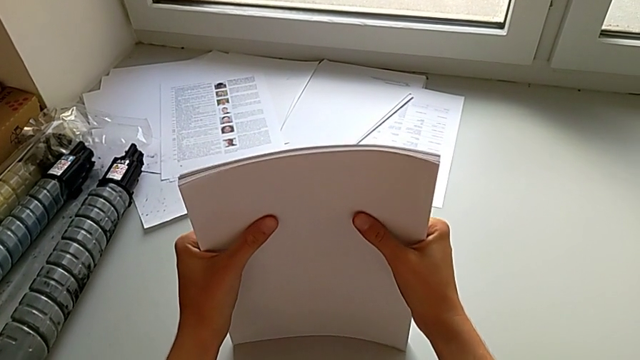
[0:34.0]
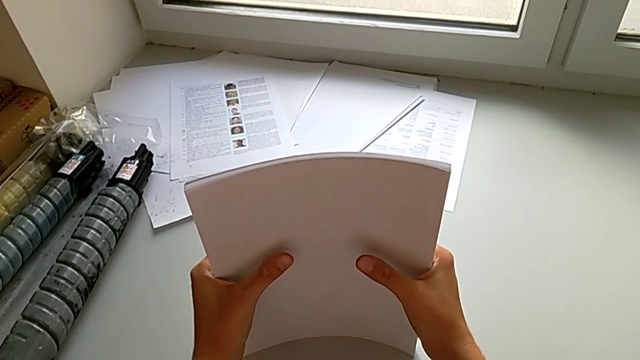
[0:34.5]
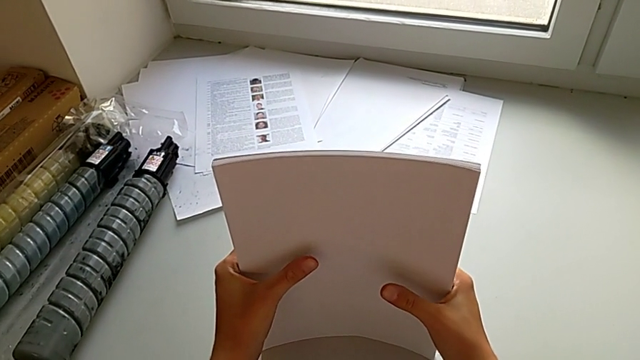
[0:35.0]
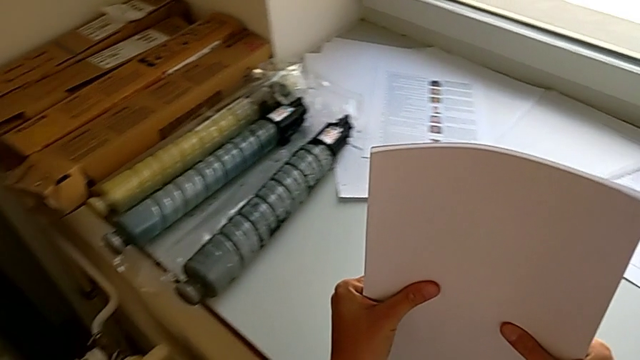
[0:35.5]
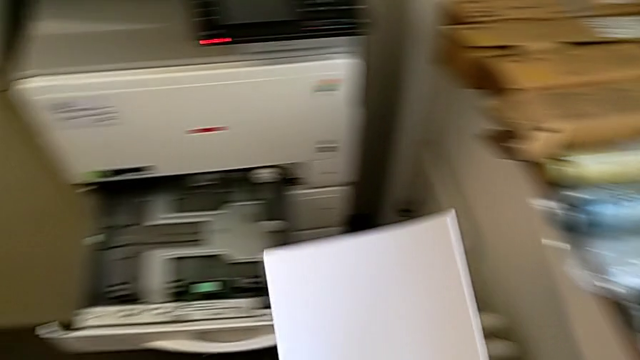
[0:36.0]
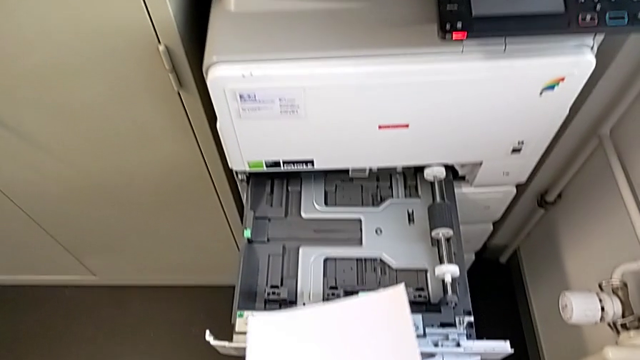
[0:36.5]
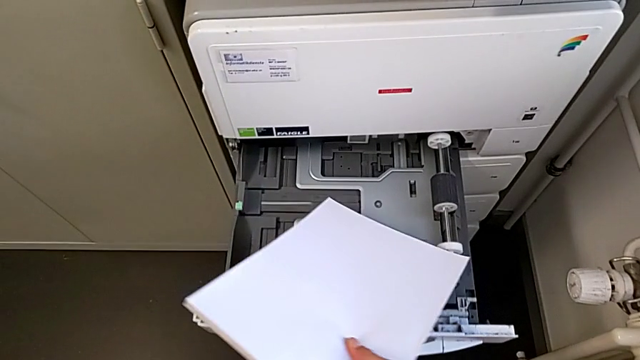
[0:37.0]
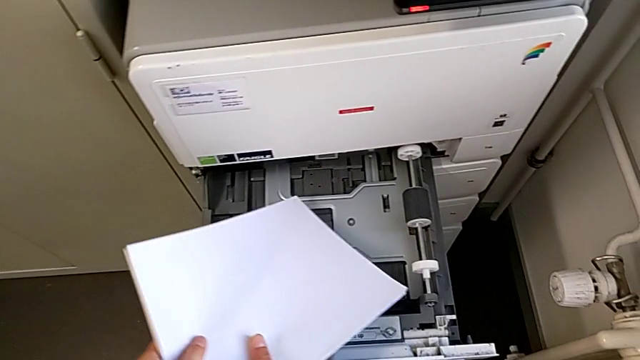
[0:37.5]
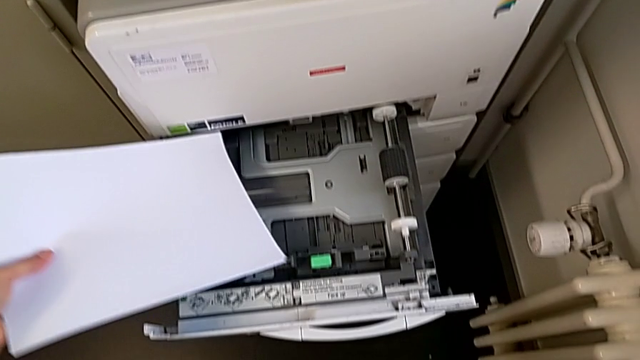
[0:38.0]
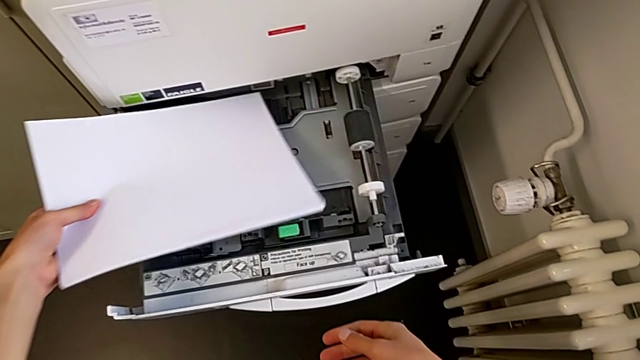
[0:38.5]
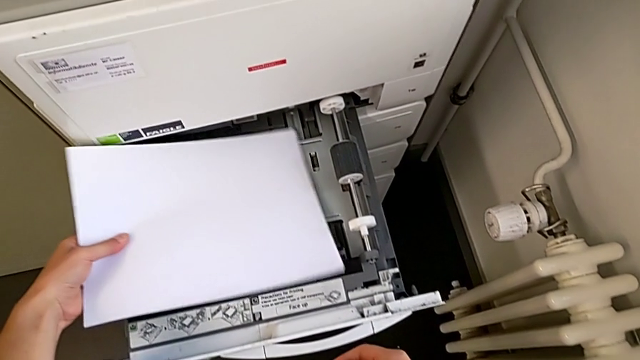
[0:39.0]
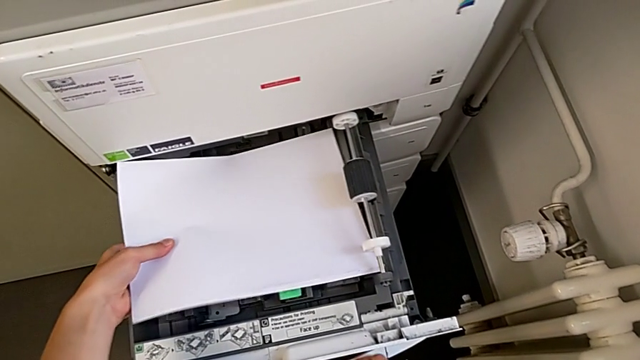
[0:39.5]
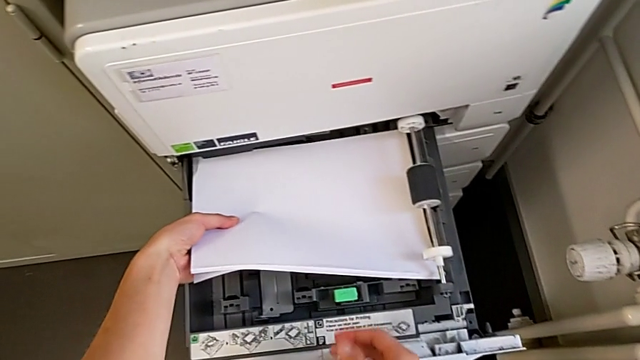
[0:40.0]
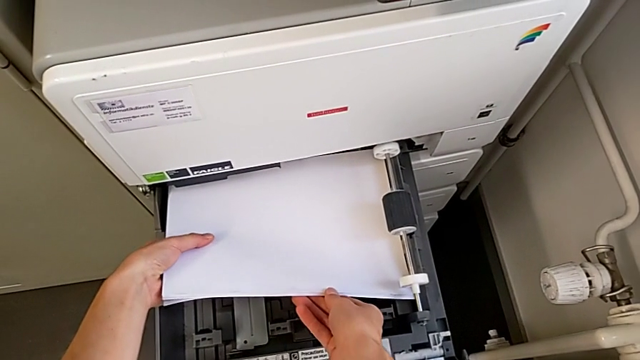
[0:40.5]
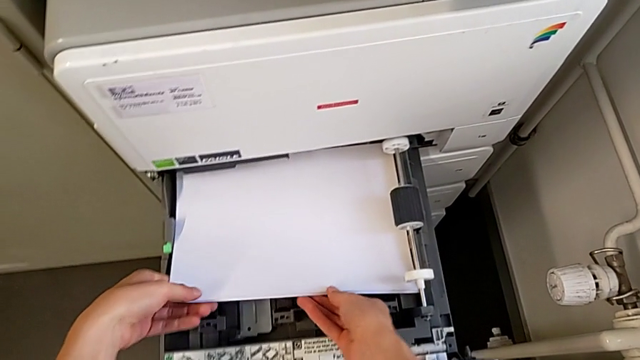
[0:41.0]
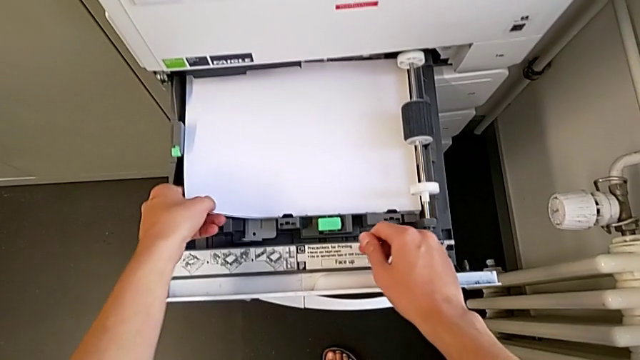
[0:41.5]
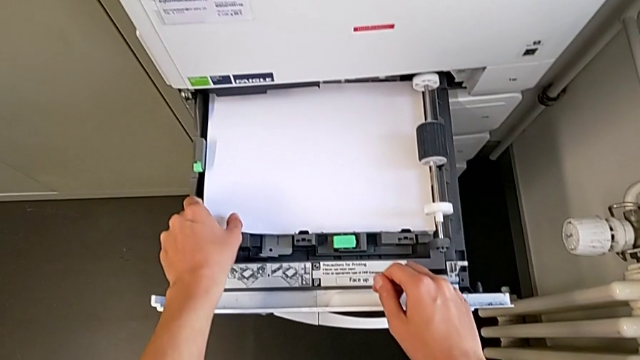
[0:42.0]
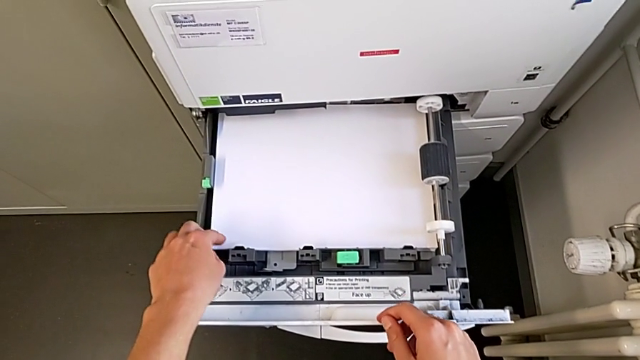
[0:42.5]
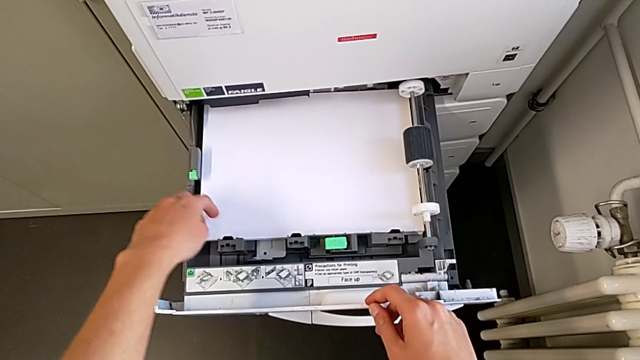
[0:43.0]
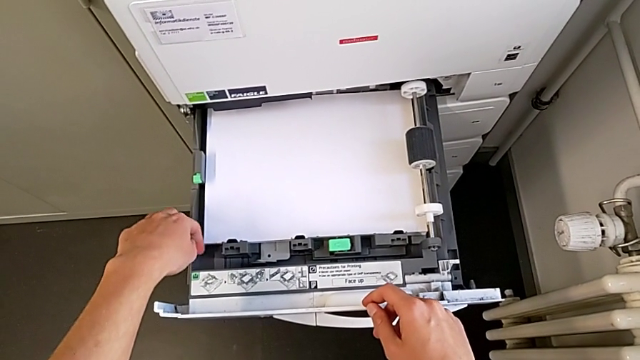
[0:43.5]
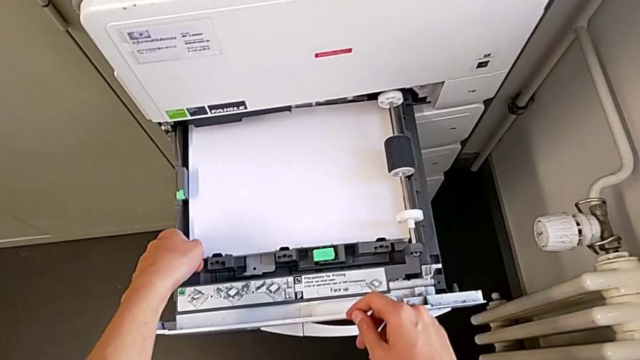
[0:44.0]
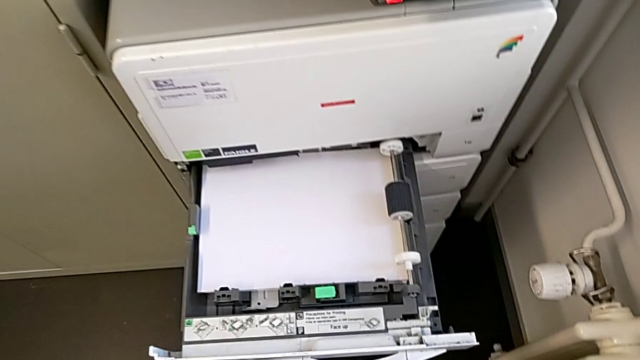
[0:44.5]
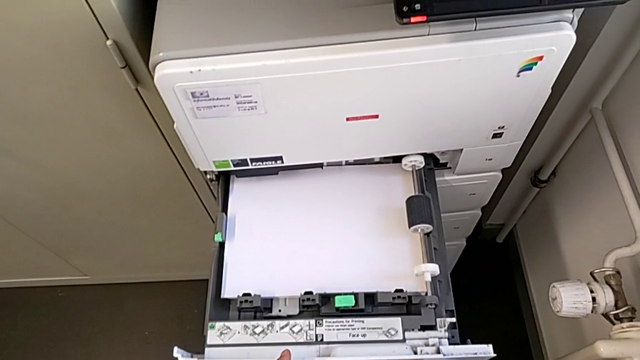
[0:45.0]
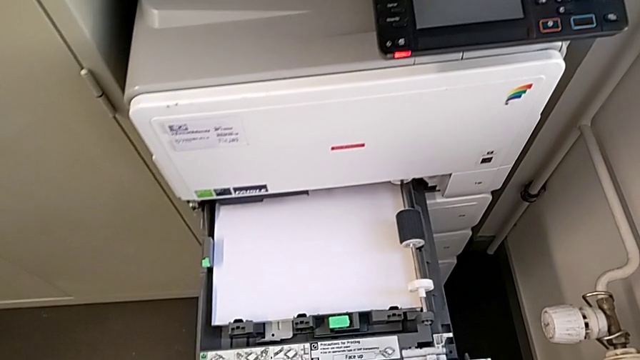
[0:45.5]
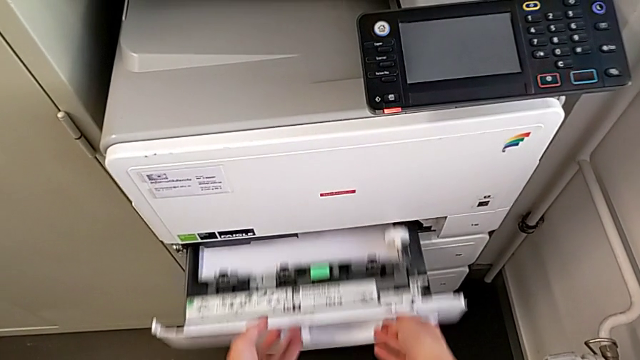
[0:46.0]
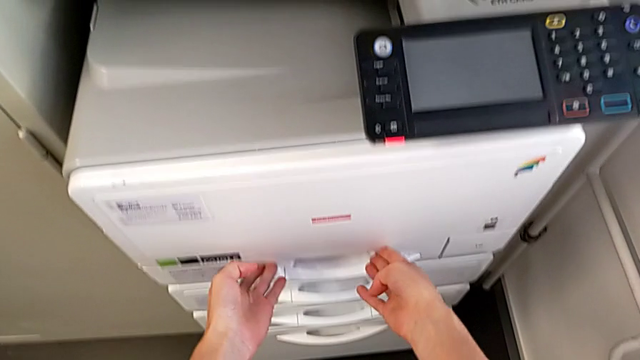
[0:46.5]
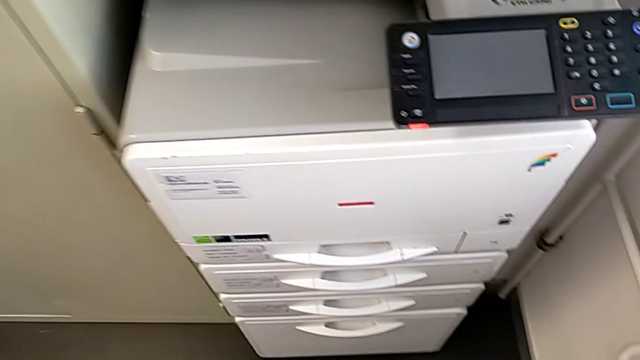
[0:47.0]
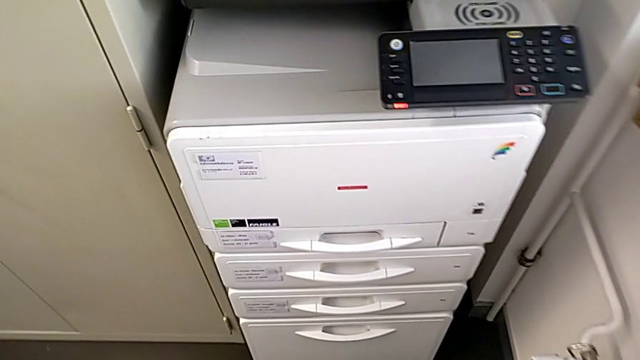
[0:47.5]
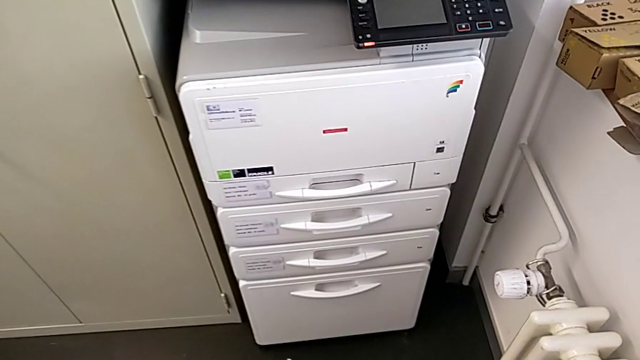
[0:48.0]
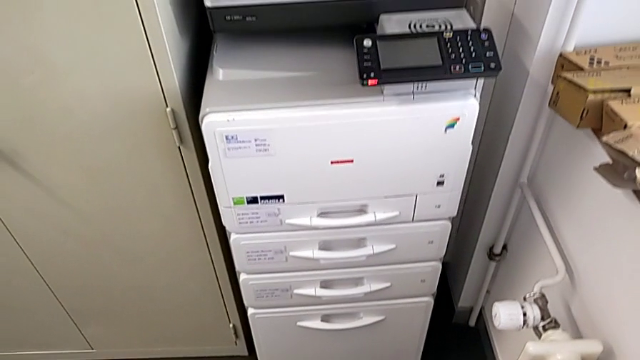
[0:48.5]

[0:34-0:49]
The camera wearer is loading the paper stack into the paper tray. They lift the white paper stack, insert the paper stack and close the paper tray.

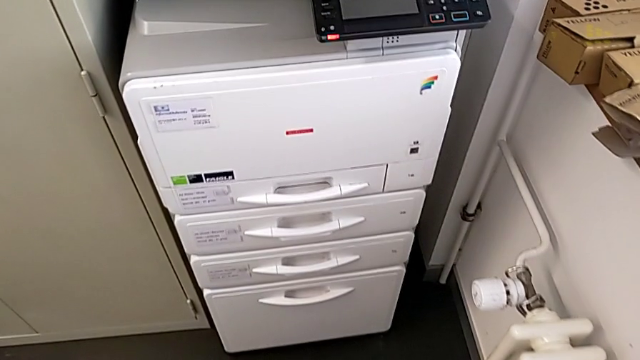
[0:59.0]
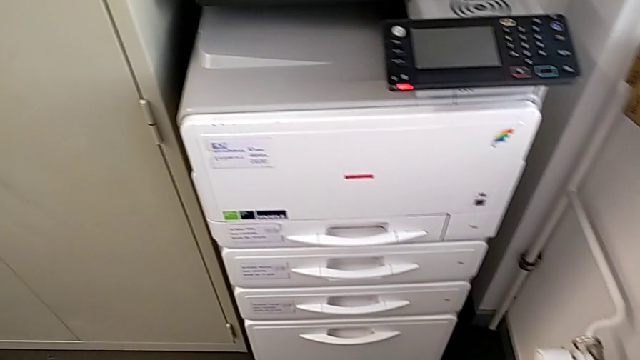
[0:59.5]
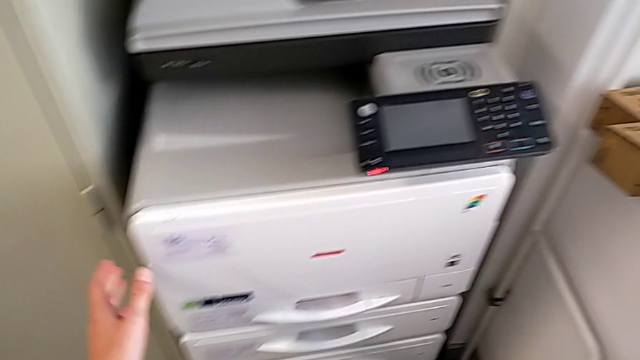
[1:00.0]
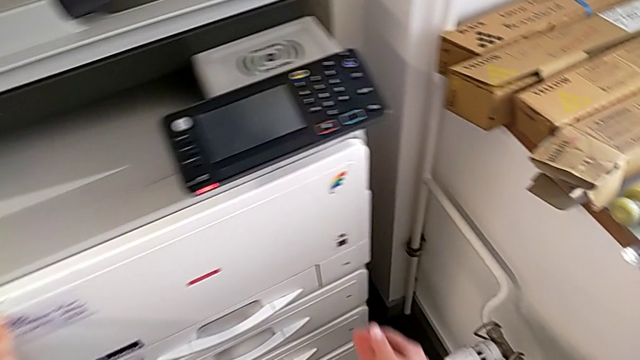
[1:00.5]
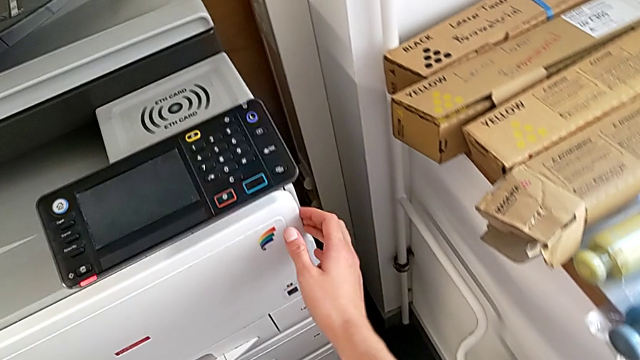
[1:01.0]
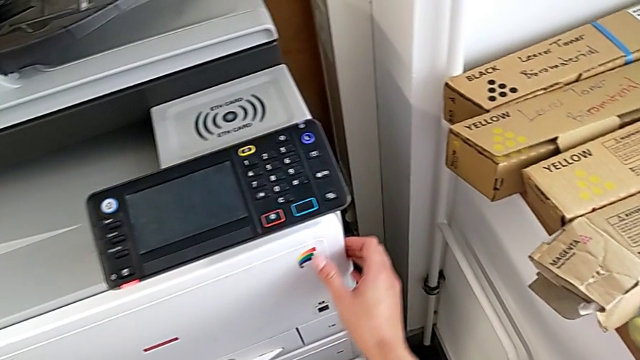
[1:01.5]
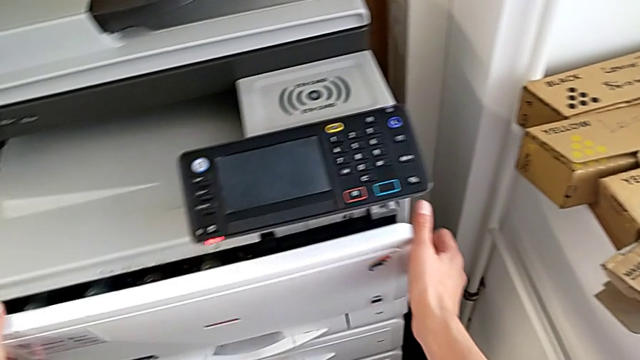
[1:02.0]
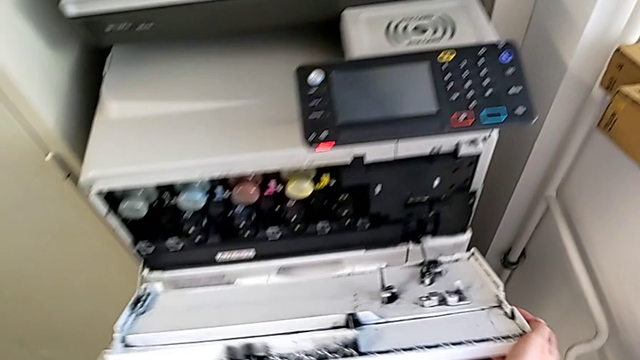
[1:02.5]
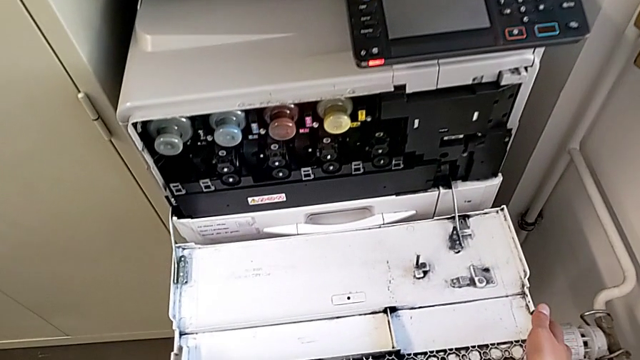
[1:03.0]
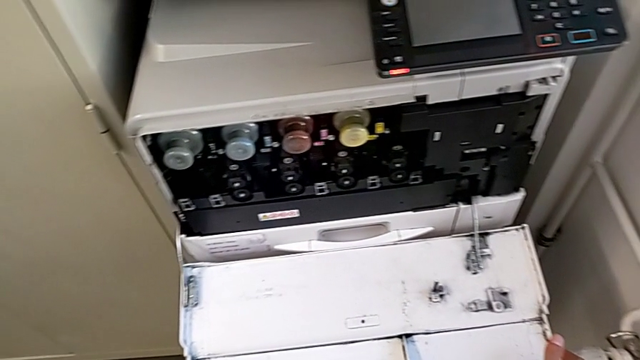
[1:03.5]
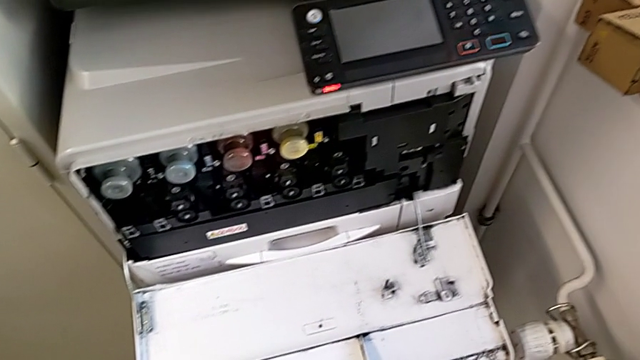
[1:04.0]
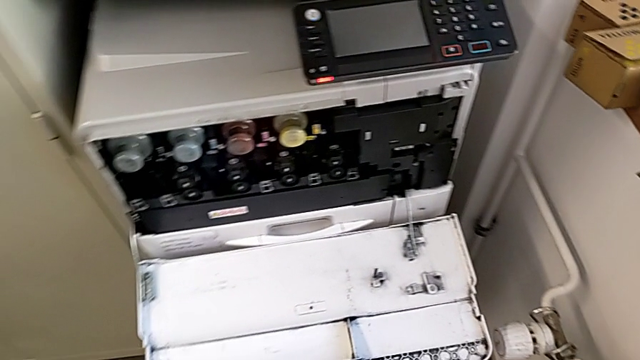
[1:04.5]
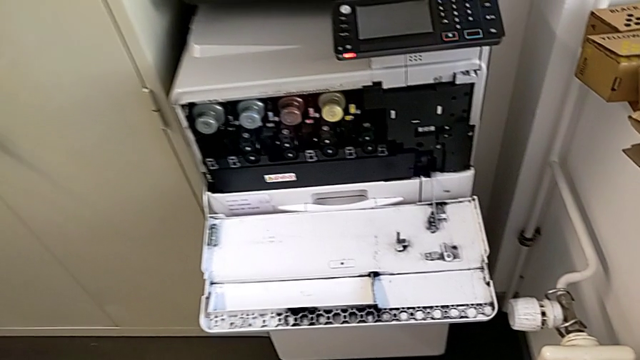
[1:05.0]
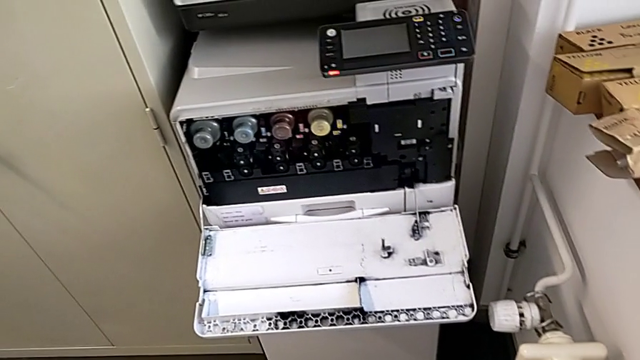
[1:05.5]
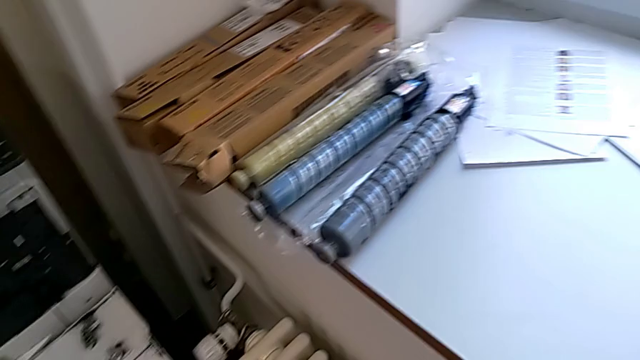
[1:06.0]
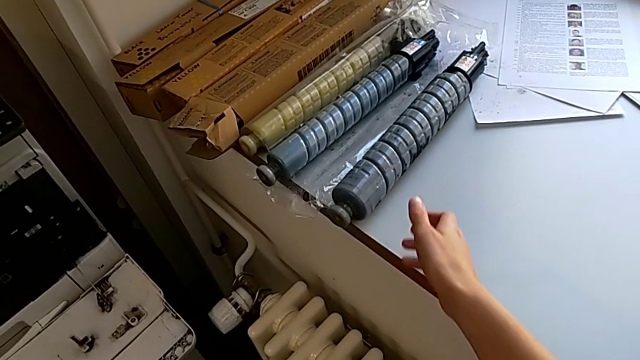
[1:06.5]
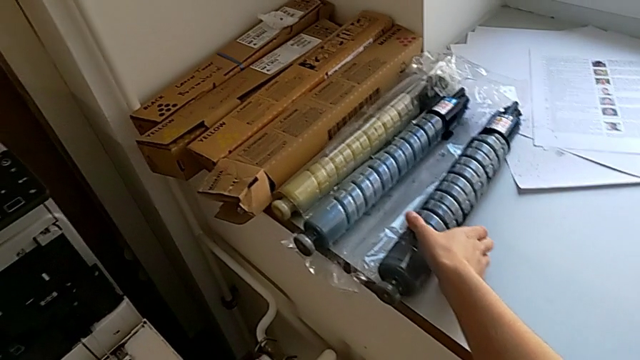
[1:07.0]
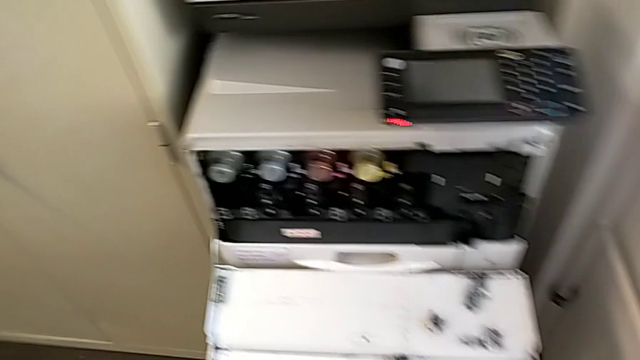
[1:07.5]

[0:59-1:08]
The camera wearer is changing the gate of the black printer cartridge. They approach the ink cartridge.
